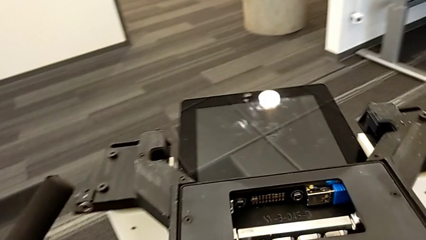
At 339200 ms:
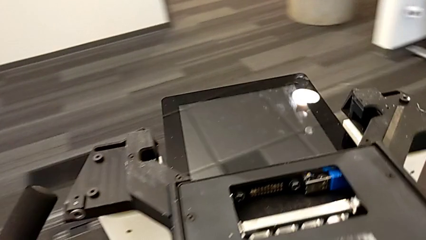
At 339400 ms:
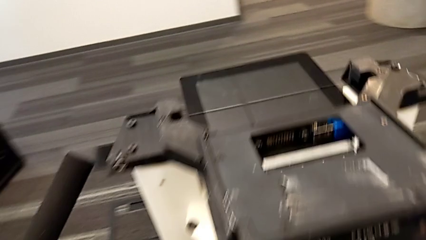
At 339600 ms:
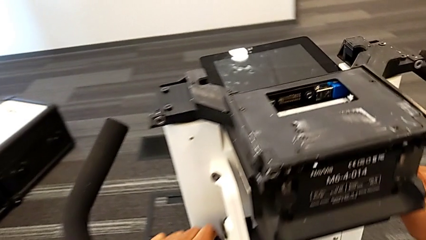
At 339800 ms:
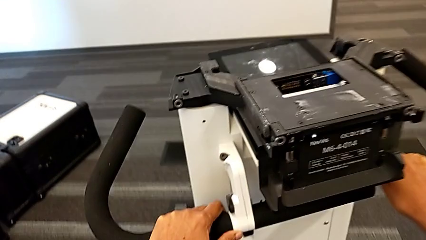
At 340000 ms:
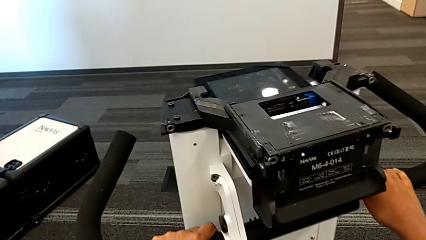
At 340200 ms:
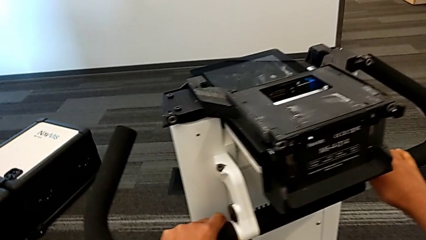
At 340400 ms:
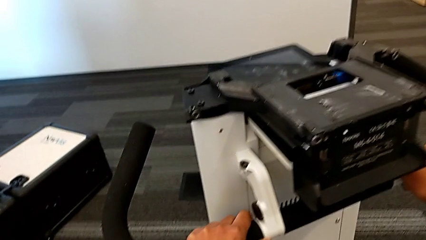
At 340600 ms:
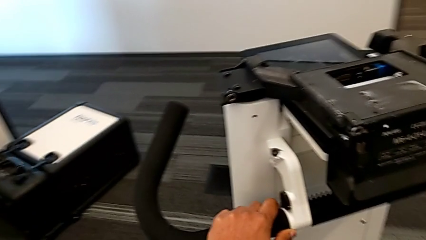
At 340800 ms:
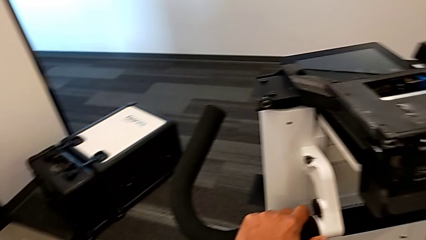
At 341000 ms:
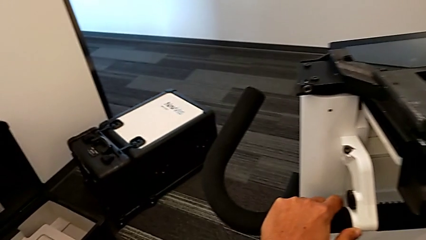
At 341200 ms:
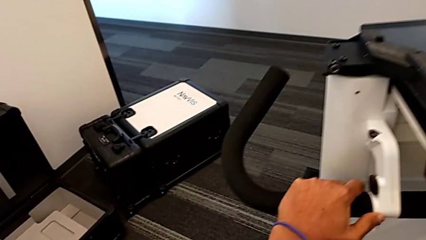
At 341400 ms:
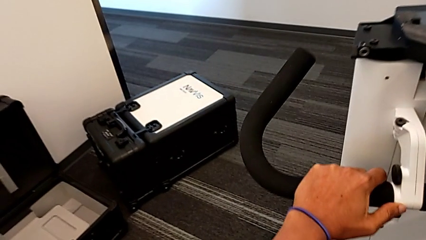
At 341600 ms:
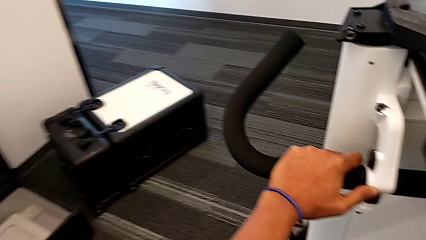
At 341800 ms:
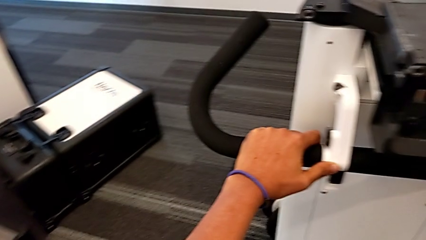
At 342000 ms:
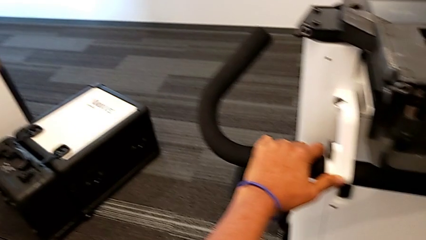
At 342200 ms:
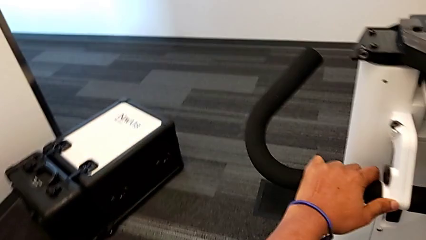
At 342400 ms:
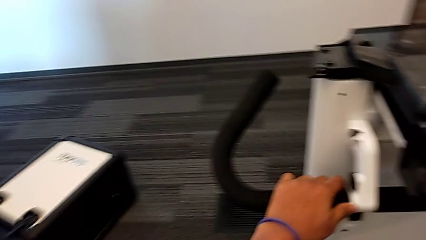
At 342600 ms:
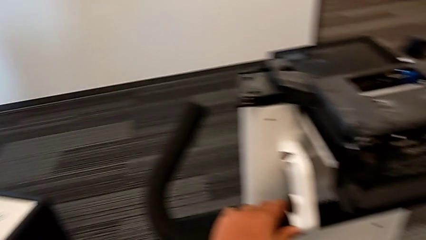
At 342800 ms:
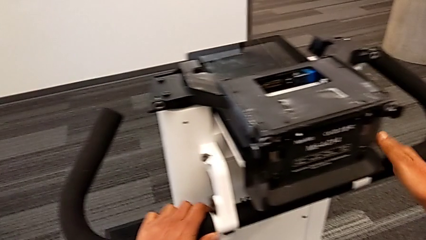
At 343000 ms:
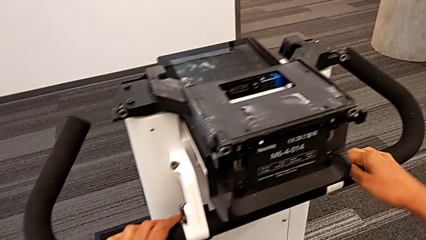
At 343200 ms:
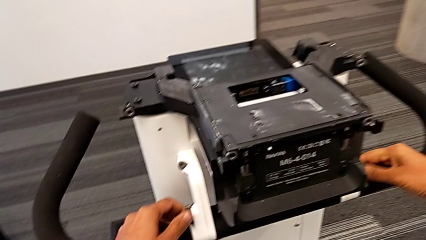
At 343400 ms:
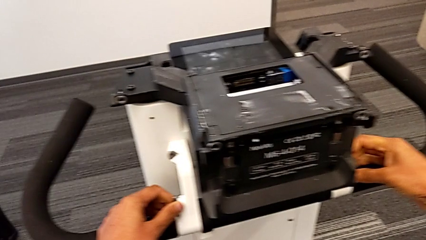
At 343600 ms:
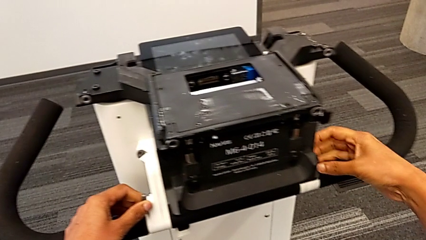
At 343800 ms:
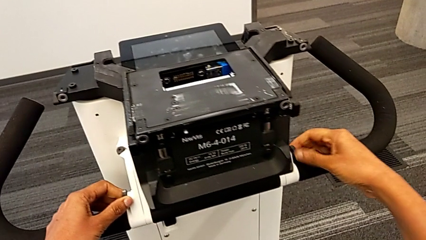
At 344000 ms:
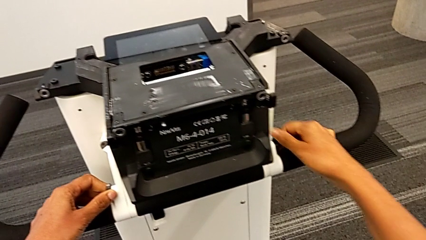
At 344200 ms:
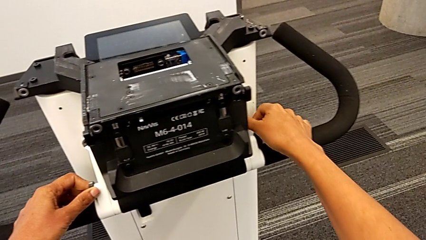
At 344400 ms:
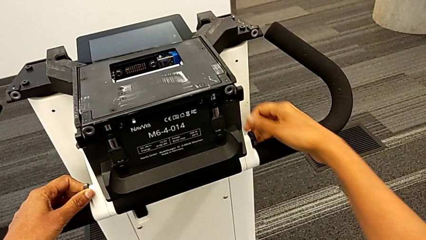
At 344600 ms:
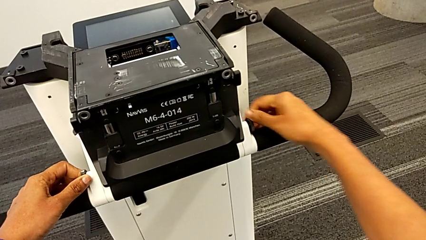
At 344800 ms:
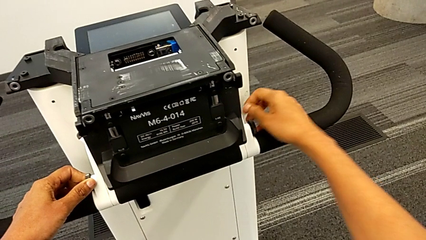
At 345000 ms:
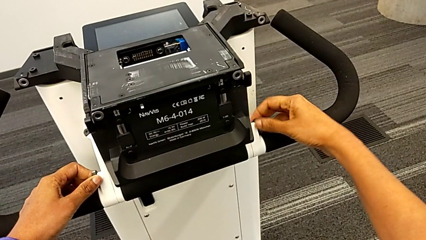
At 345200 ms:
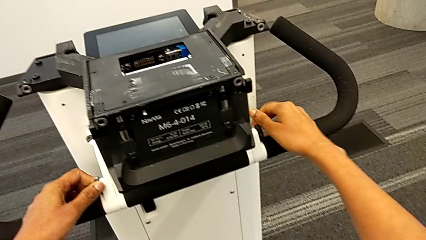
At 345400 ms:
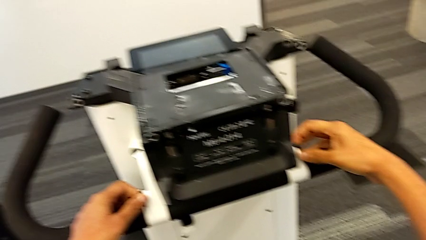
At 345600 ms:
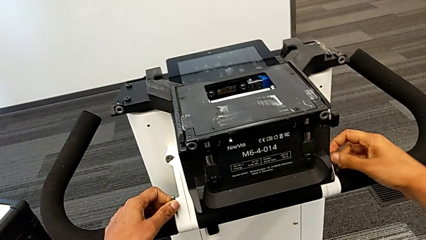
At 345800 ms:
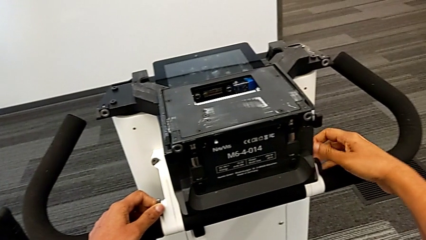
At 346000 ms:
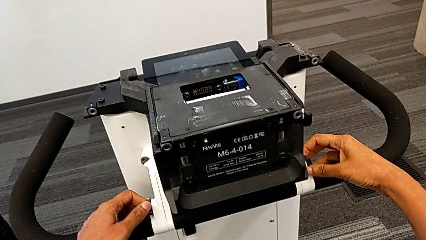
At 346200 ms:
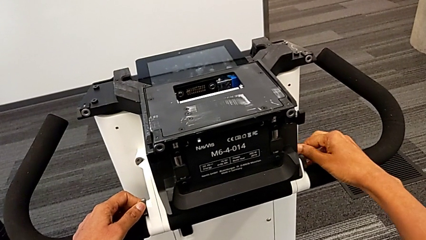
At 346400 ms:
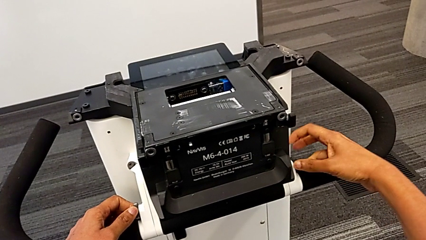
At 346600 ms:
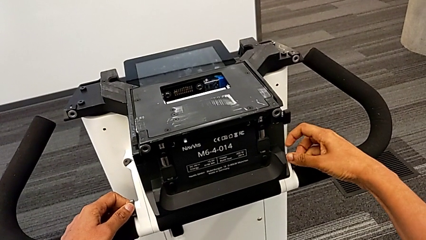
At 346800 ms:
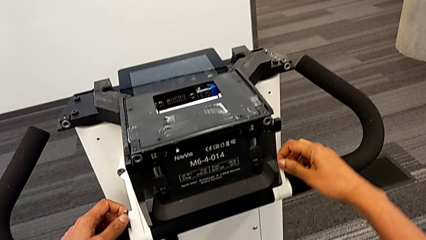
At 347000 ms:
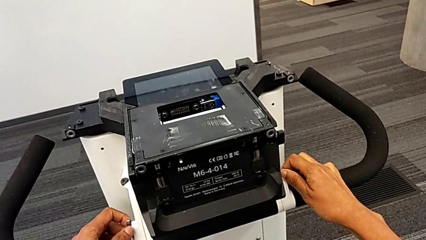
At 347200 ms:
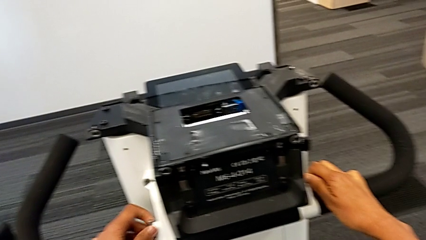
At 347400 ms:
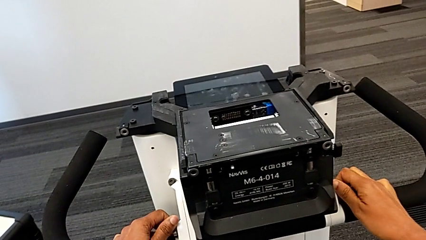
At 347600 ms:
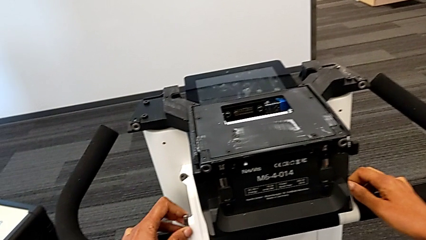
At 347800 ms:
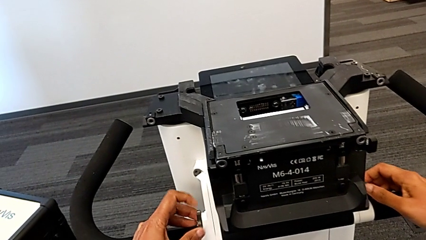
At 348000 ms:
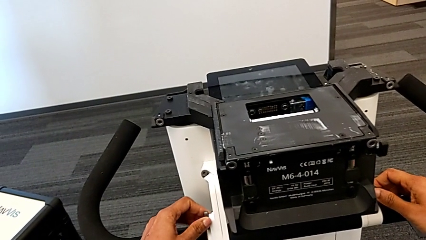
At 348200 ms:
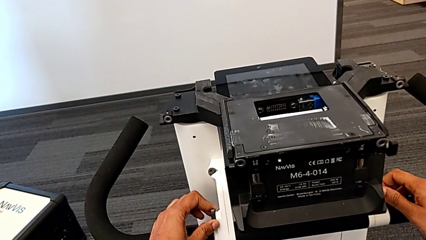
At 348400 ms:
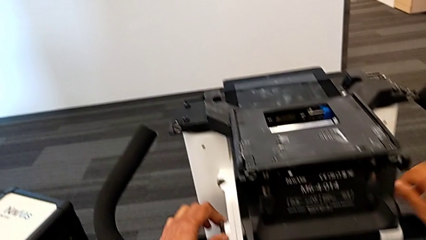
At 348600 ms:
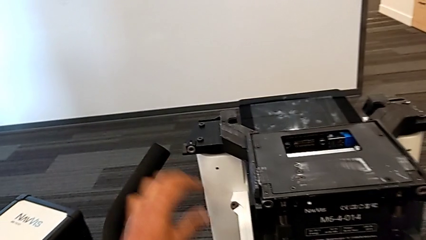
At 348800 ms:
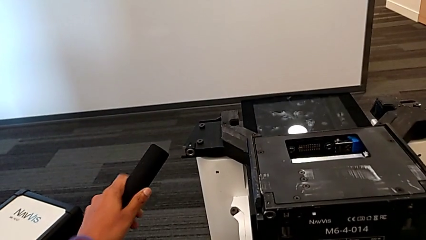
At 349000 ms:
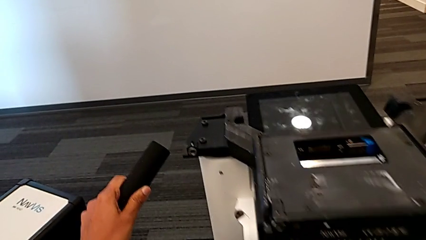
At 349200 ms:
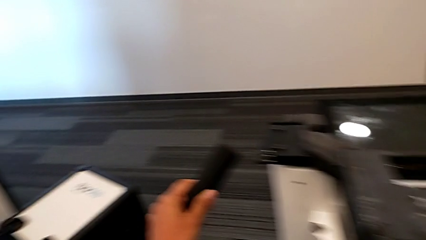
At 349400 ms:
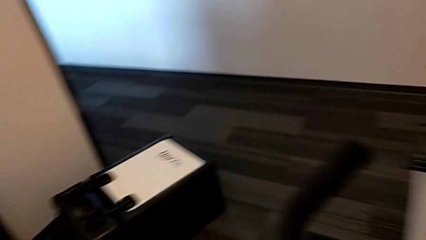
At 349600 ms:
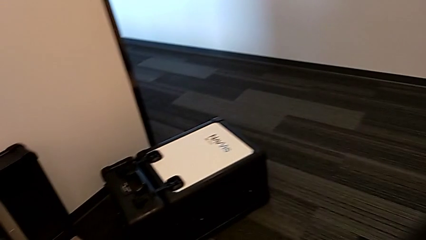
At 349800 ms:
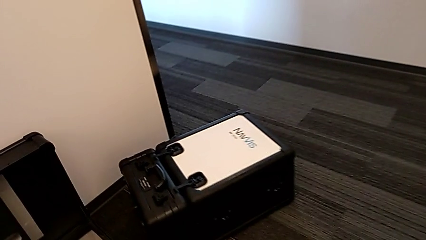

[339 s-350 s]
The camera wearer is assembling the M6 body into the base of the wheel unit. They keep sliding the NavVis.

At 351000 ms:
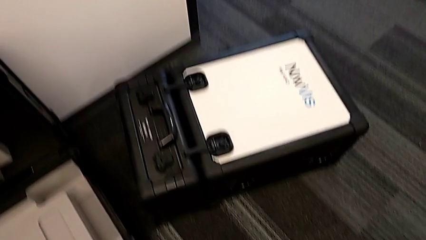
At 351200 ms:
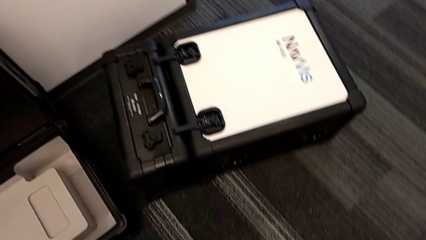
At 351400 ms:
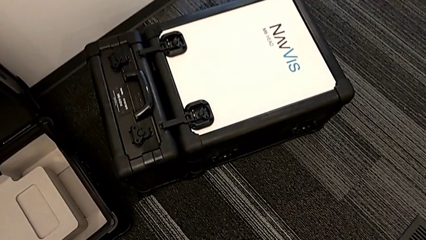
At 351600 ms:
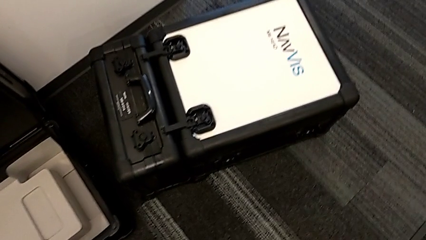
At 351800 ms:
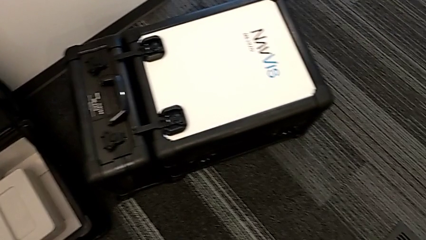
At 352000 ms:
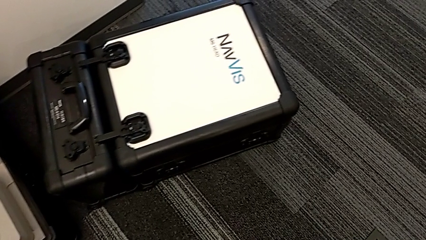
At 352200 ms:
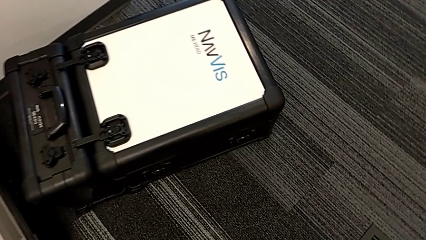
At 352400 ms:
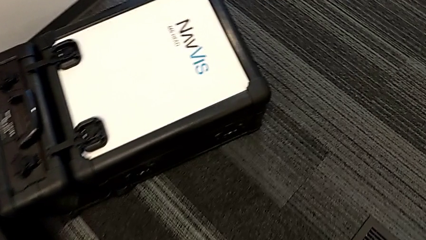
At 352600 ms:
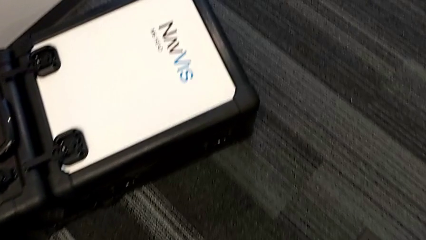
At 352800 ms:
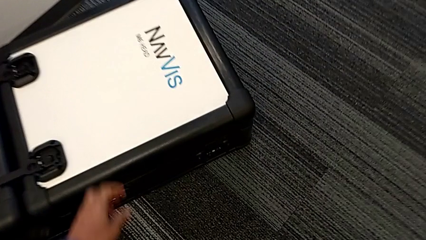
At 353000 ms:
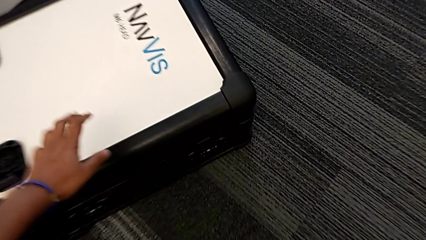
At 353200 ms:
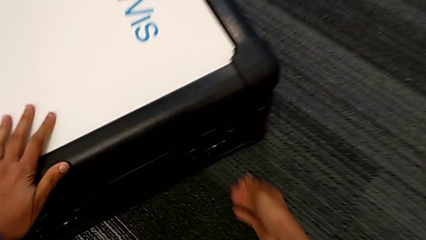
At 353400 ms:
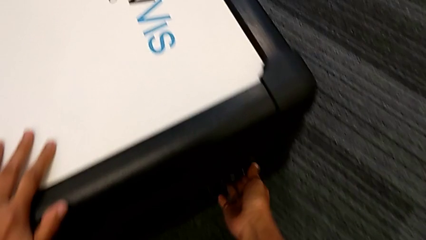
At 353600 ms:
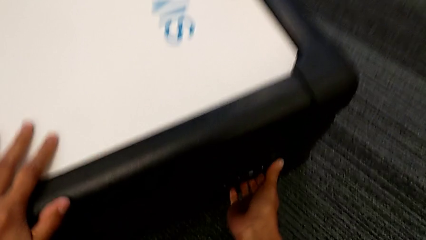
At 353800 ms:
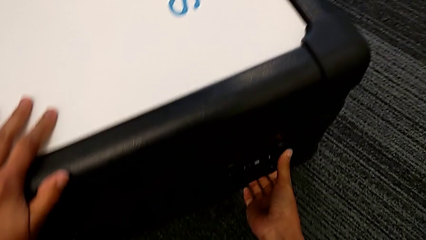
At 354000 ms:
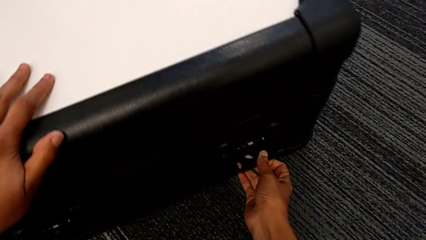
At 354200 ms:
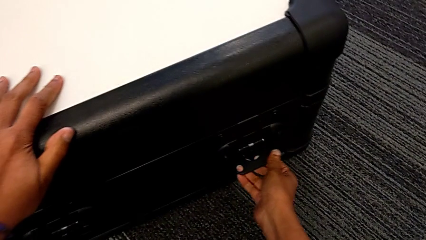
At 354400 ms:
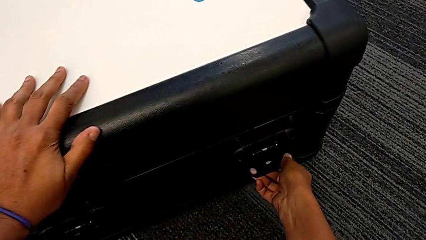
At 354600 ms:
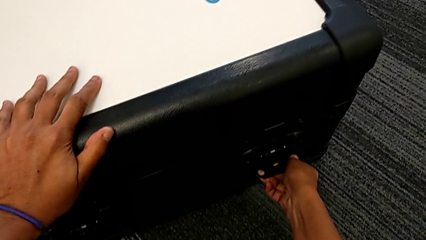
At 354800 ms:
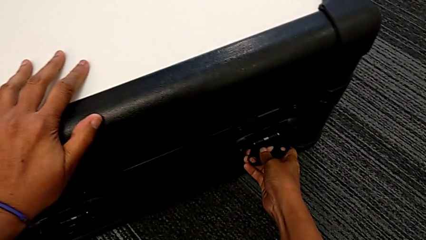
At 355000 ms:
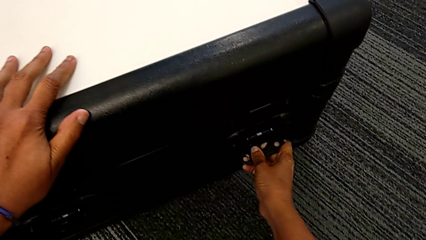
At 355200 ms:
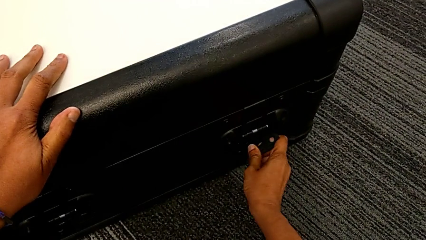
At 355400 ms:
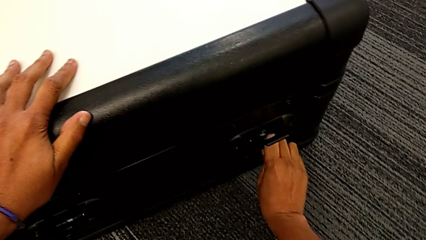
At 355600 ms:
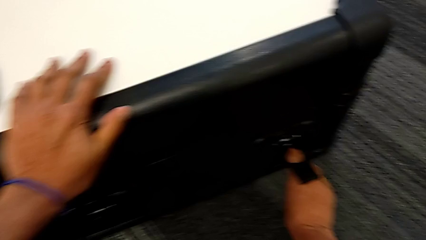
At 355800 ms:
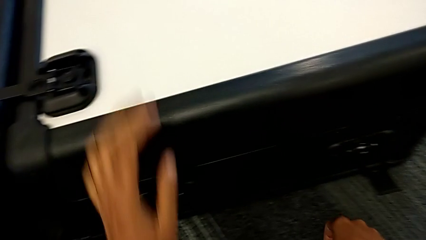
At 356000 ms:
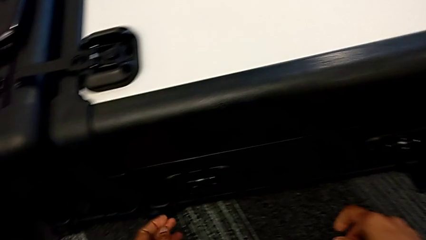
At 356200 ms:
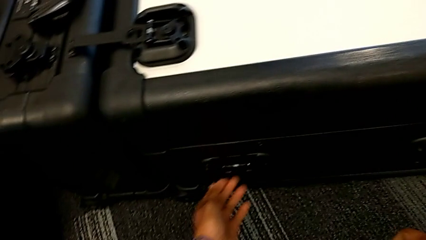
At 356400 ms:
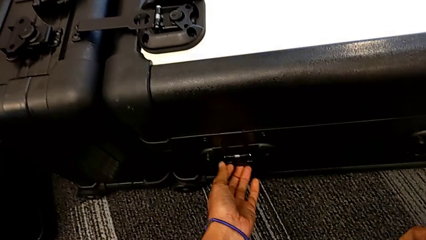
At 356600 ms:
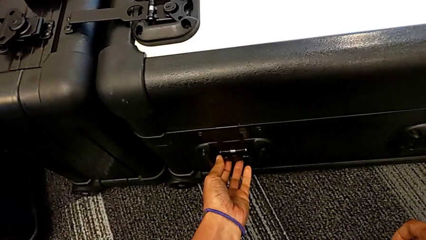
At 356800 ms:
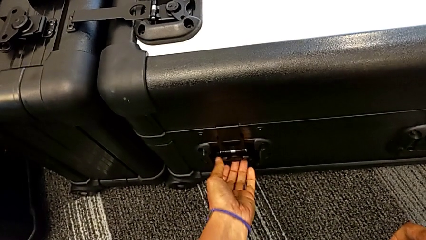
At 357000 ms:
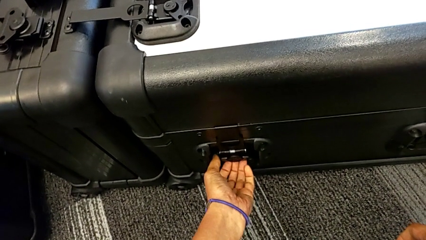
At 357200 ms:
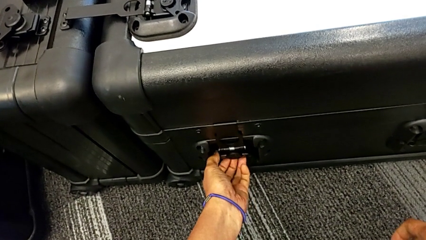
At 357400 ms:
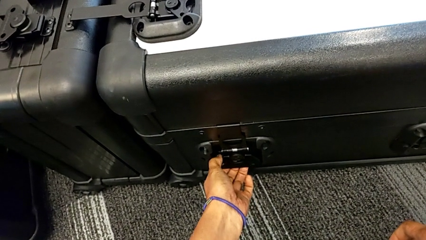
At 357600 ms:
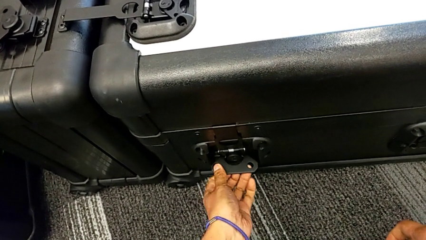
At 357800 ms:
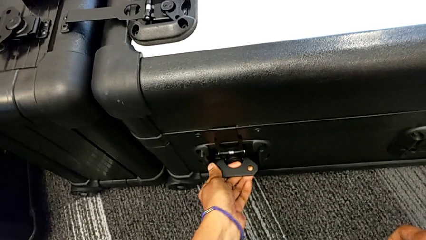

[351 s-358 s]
The camera wearer is assembling the M6 head into the M6 body. They begin to open the box.
